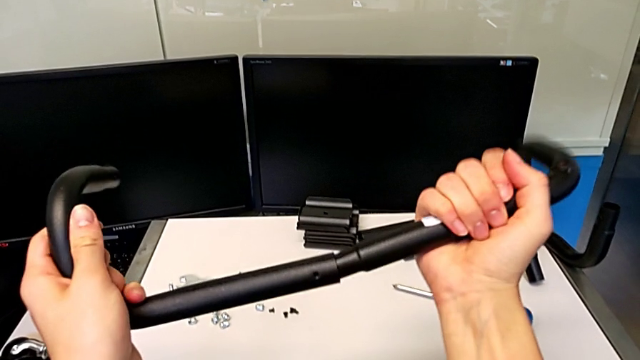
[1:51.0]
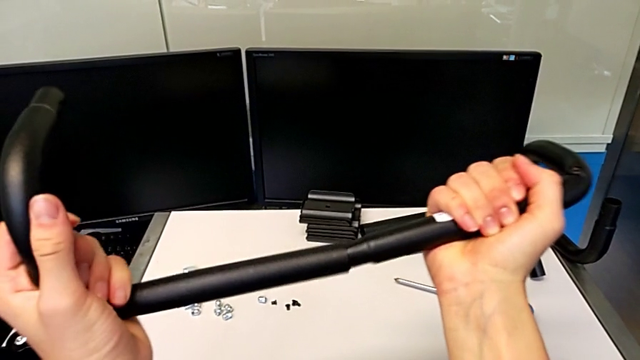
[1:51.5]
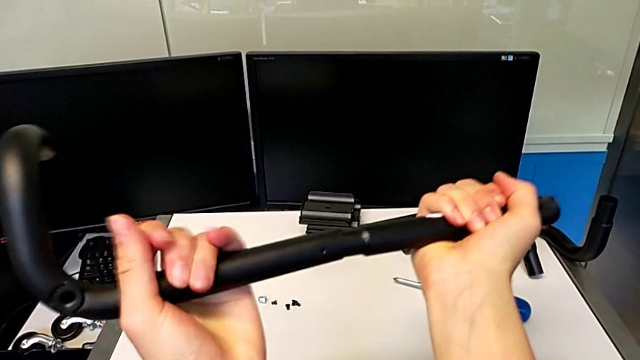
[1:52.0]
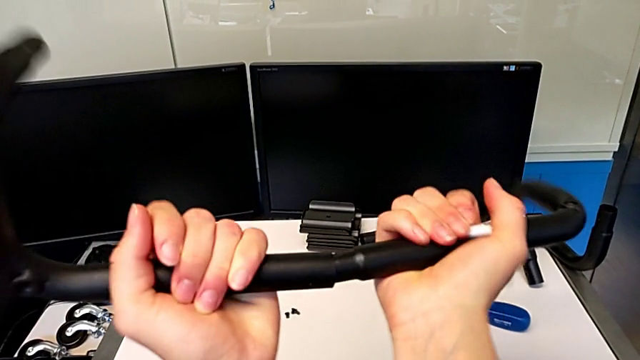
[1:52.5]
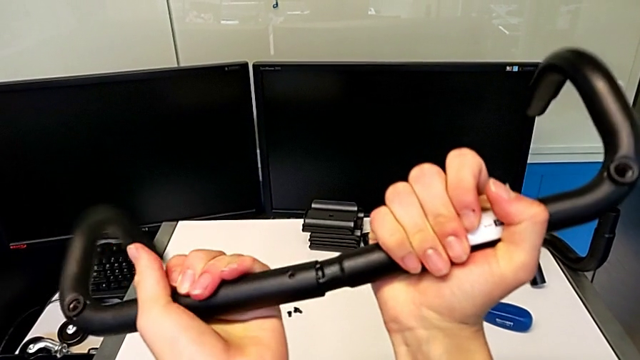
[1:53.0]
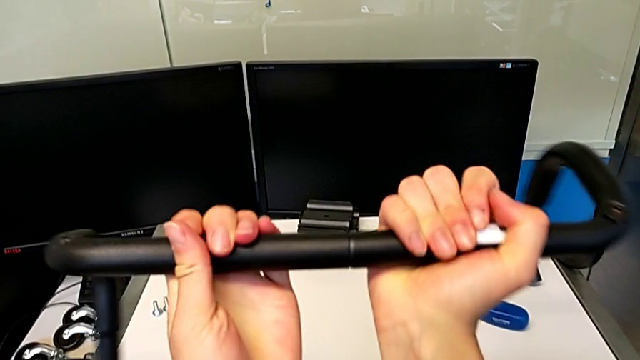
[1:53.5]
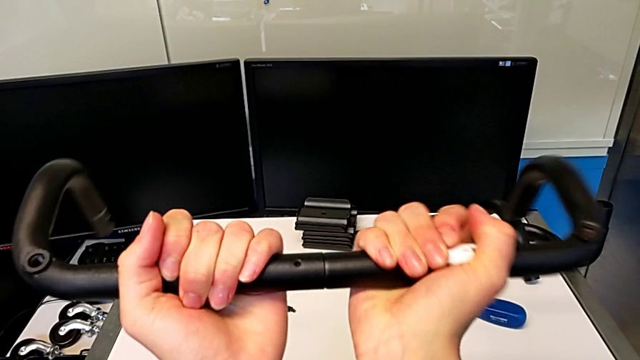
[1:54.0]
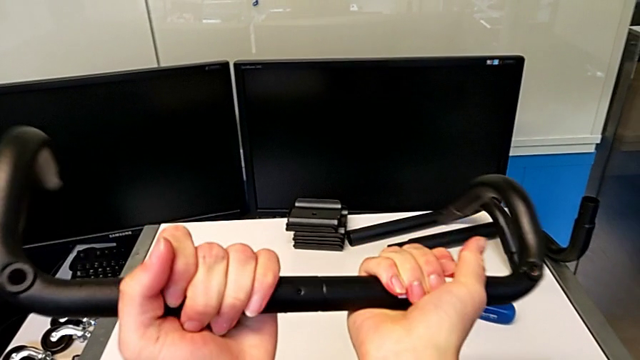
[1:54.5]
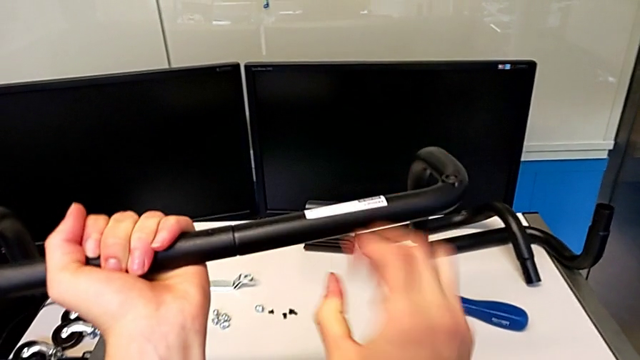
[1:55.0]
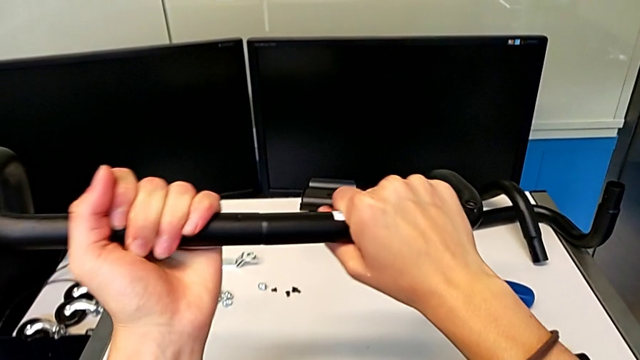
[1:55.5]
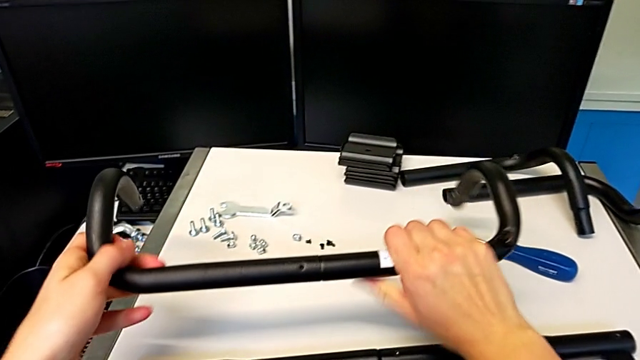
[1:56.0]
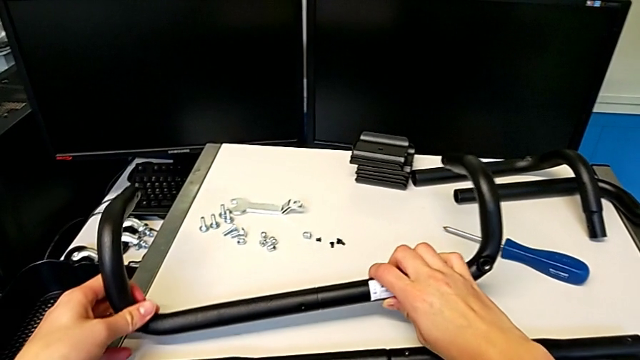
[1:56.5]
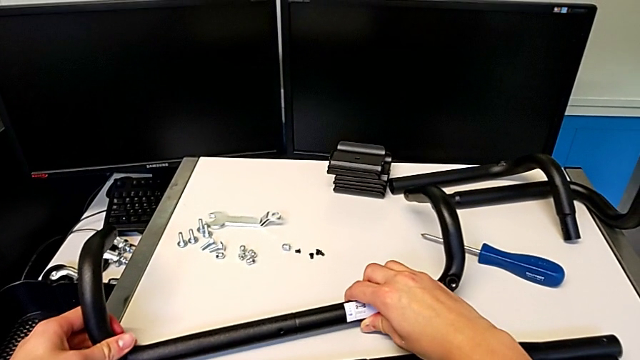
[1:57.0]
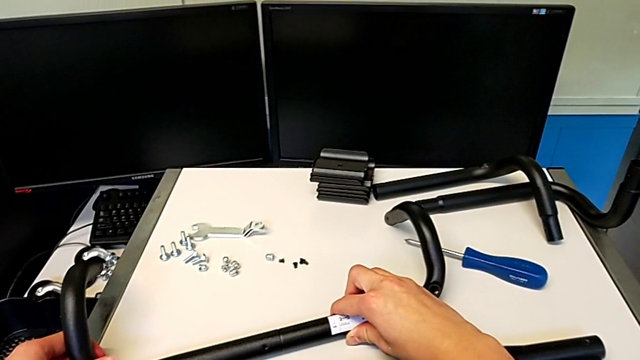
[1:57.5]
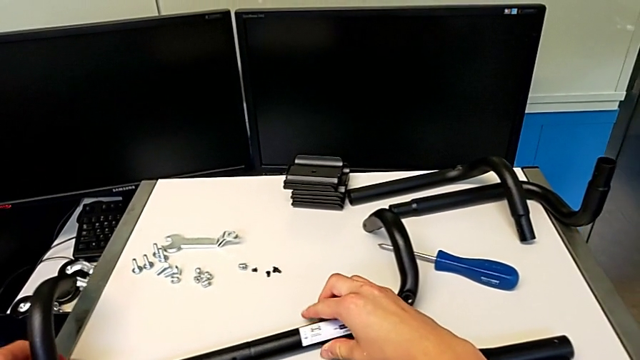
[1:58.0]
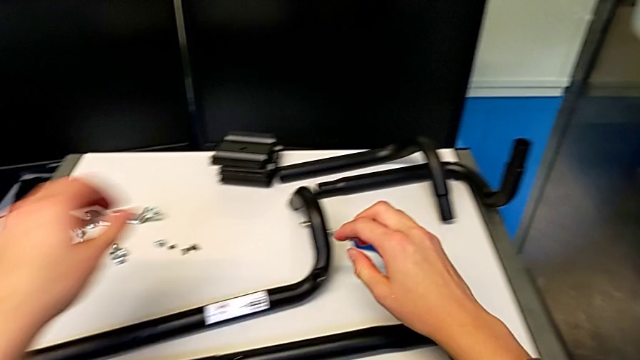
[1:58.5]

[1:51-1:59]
The camera wearer is assembling the first base frame. They place the leg.

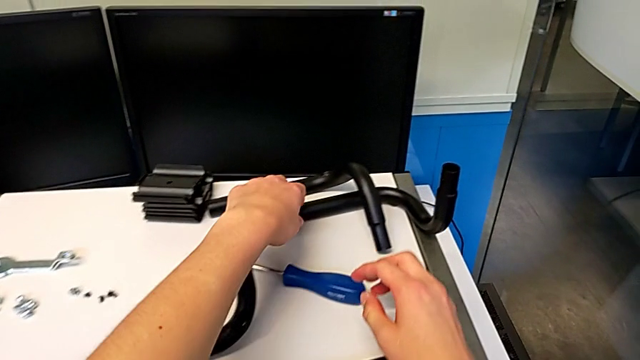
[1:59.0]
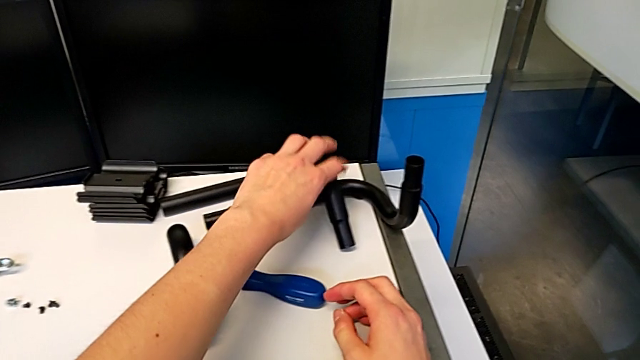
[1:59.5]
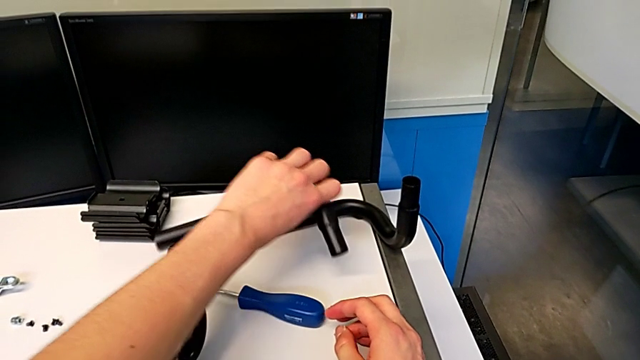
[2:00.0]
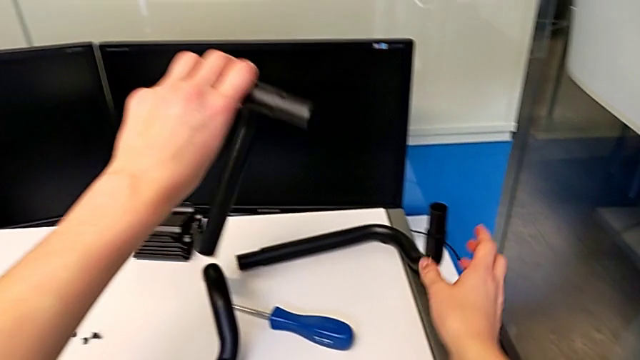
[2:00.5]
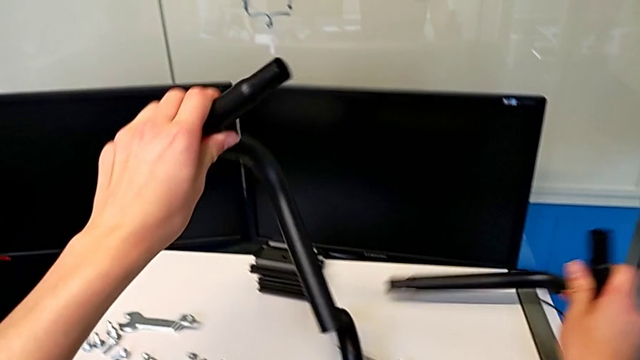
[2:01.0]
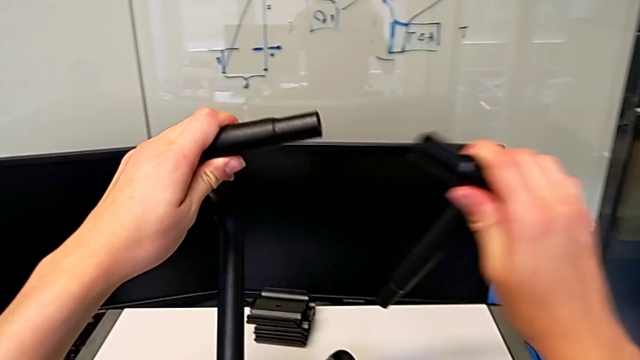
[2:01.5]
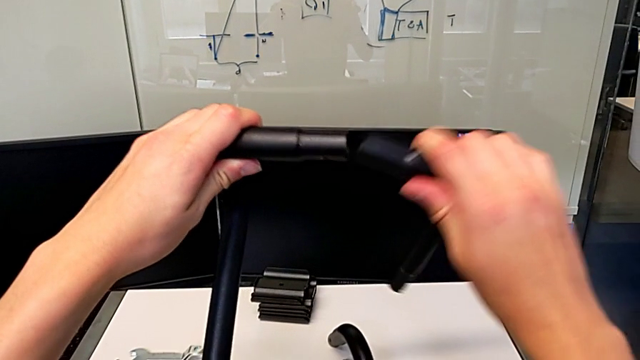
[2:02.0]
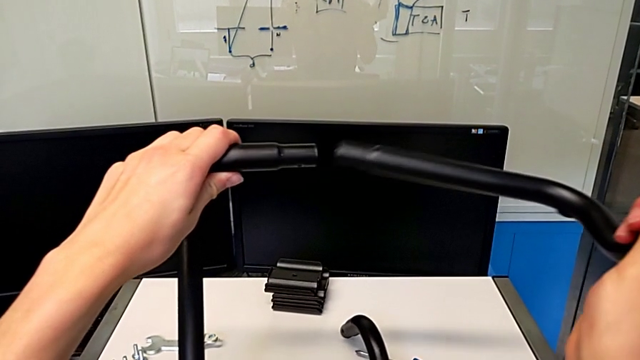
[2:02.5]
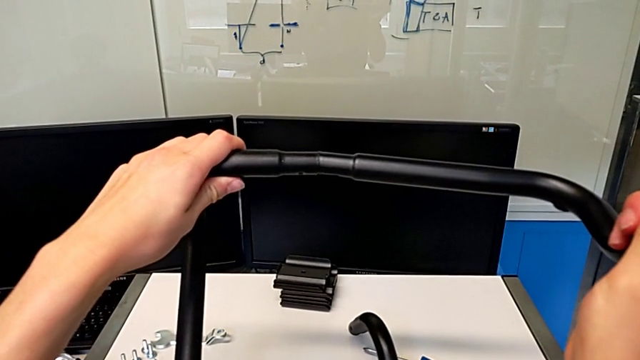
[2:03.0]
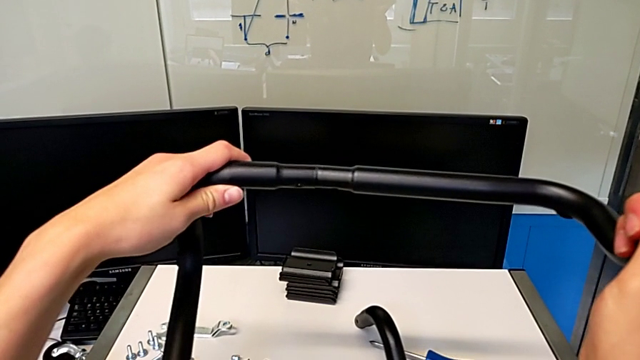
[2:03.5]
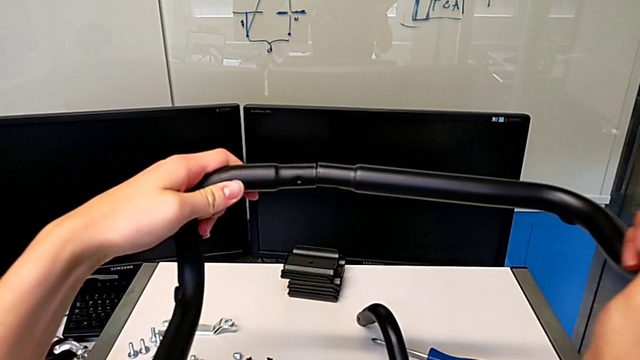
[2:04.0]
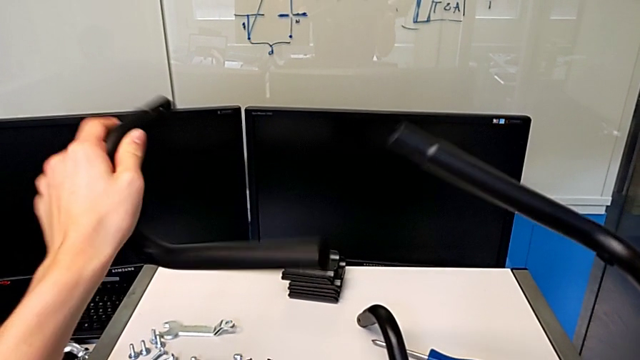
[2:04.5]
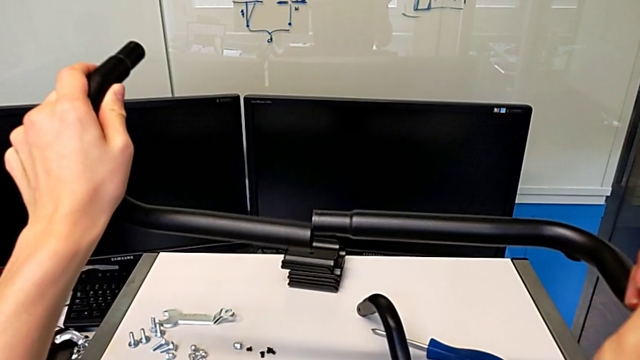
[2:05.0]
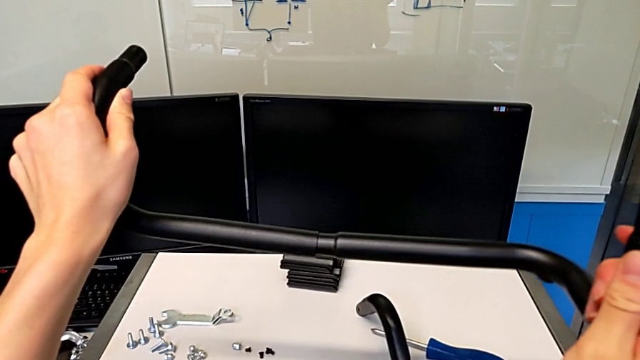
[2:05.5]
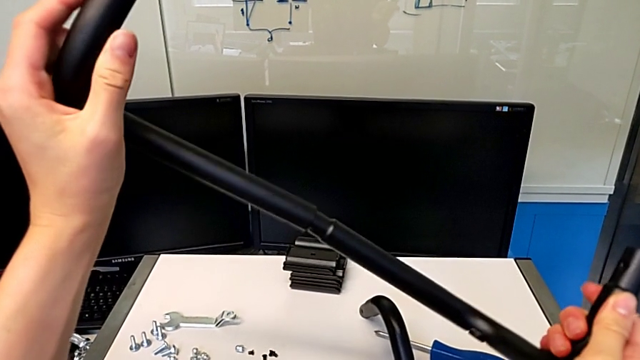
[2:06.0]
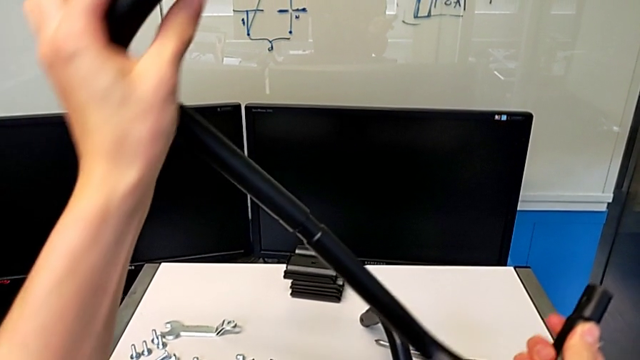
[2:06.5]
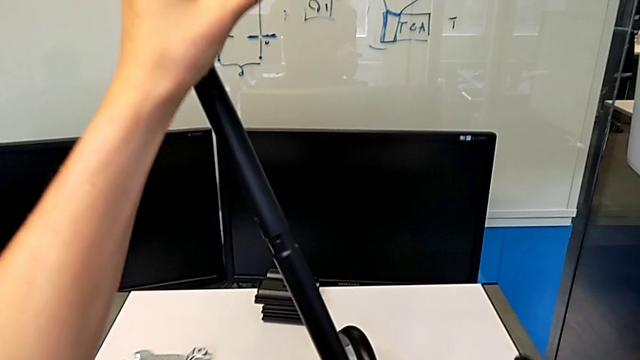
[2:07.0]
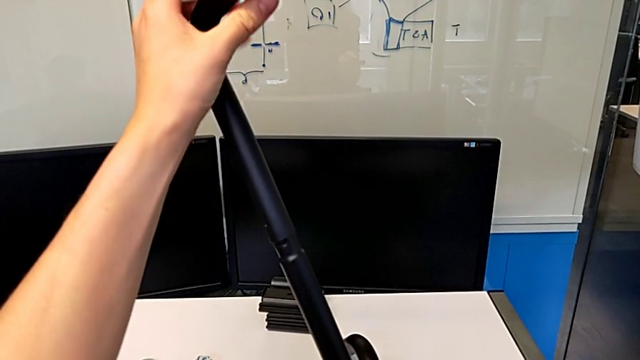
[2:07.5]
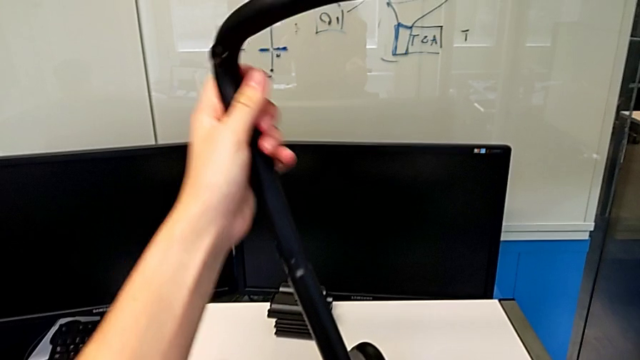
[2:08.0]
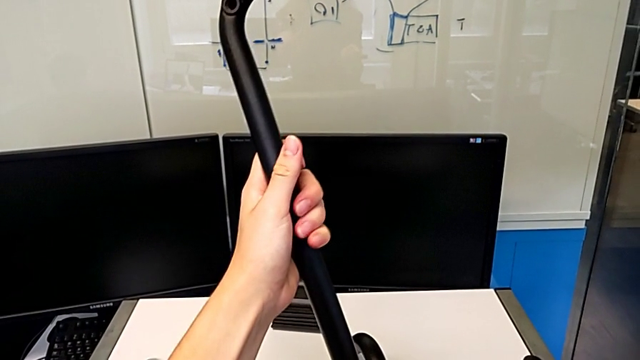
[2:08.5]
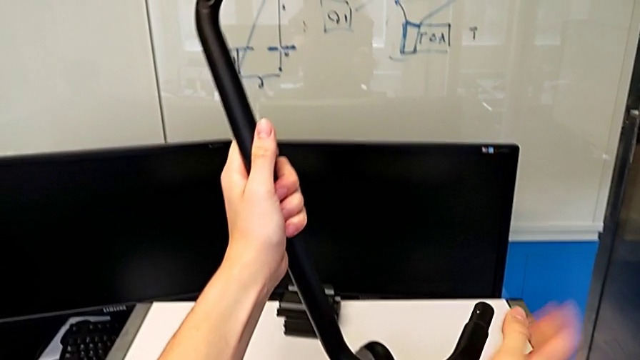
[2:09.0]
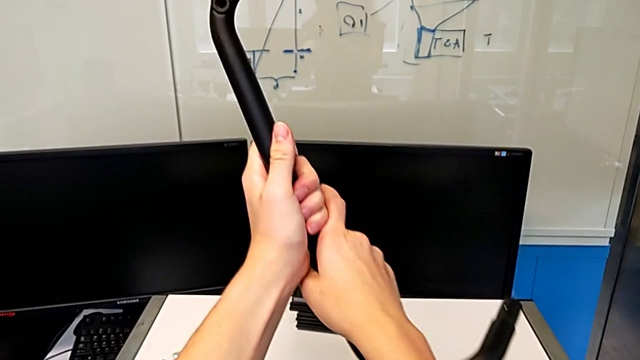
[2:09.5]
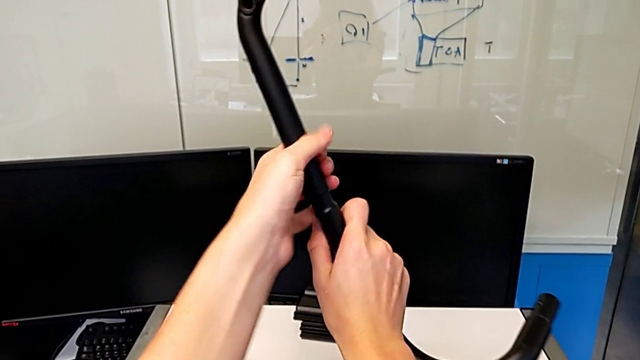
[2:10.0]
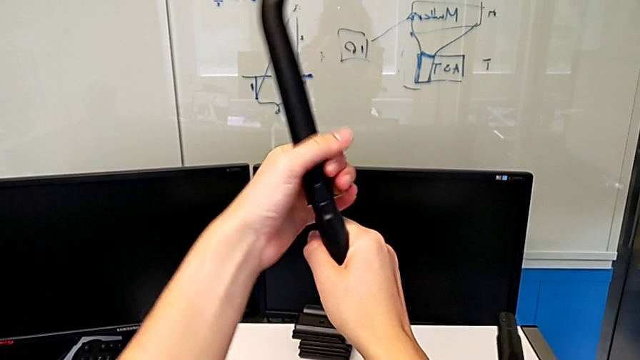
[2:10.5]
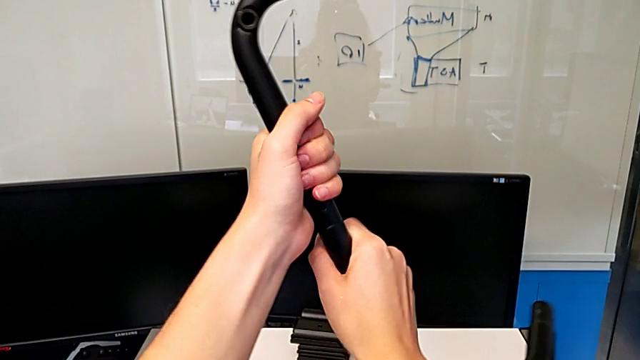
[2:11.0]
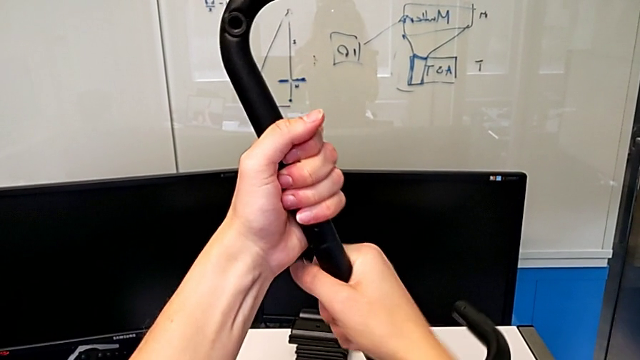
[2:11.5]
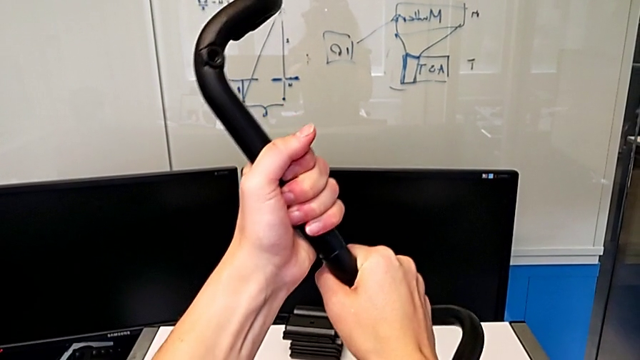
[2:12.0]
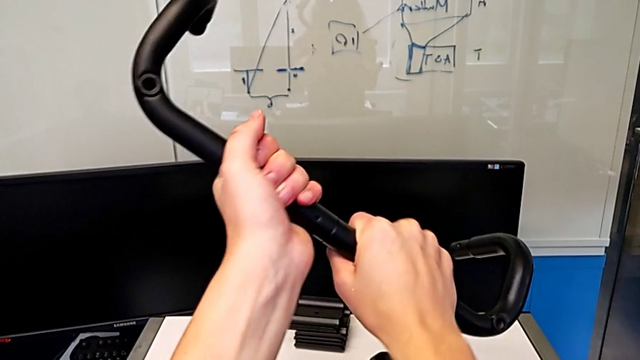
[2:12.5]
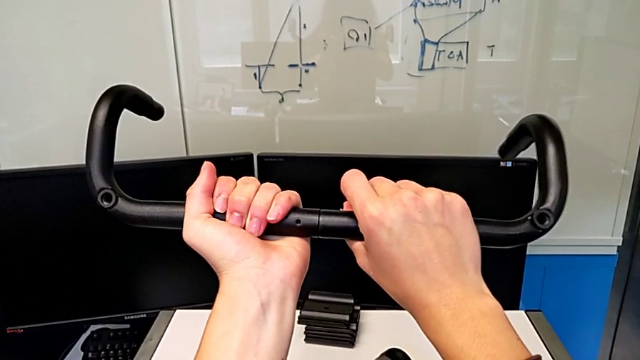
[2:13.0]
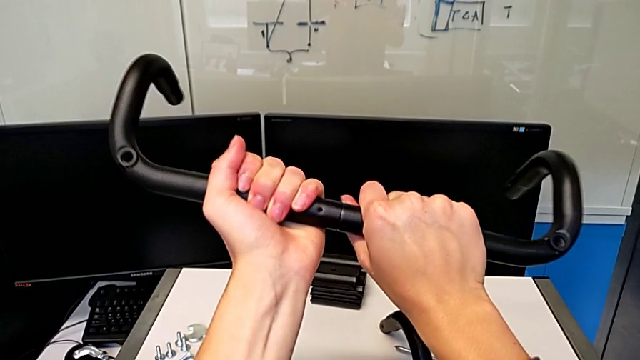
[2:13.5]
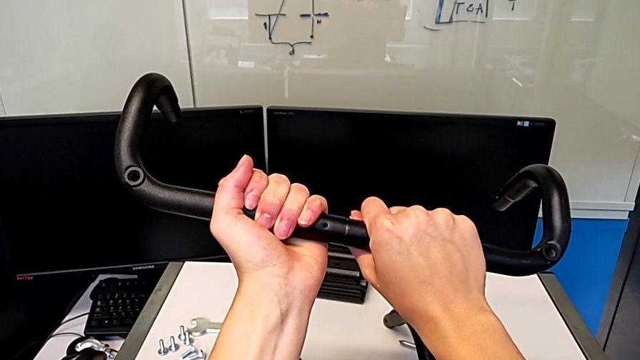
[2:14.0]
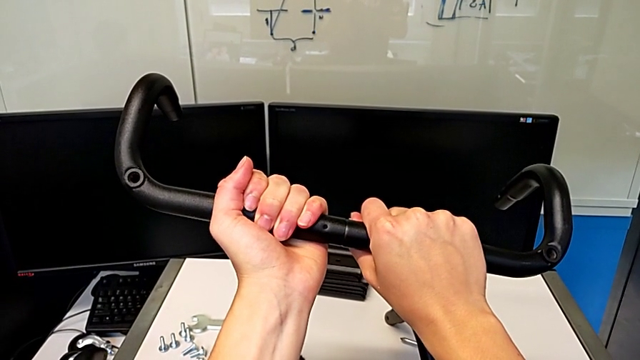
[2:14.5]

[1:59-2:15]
The camera wearer is assembling the second base frame. They grab the leg, grab the leg, assemble the leg, approach the leg, insert the leg and begin to assemble the leg.
